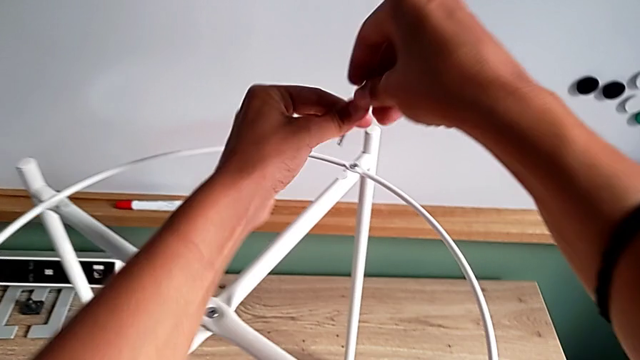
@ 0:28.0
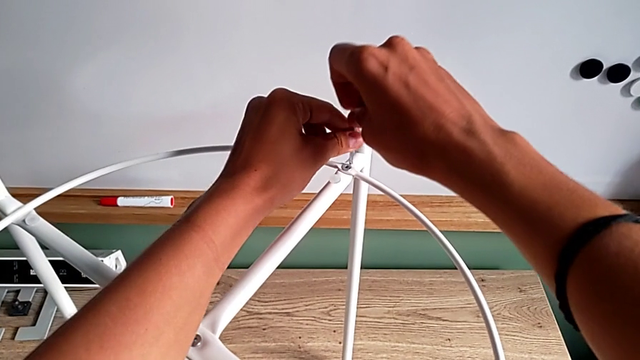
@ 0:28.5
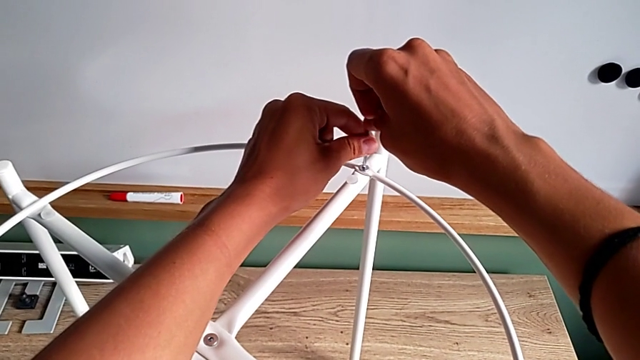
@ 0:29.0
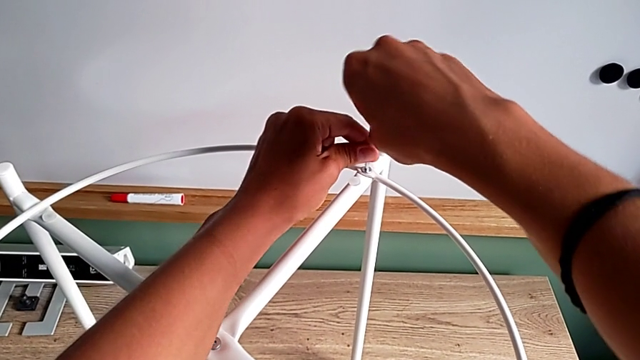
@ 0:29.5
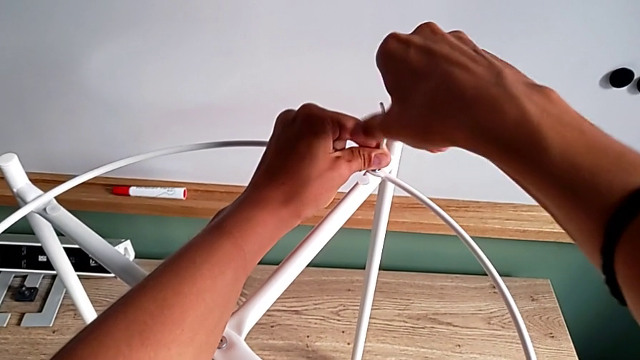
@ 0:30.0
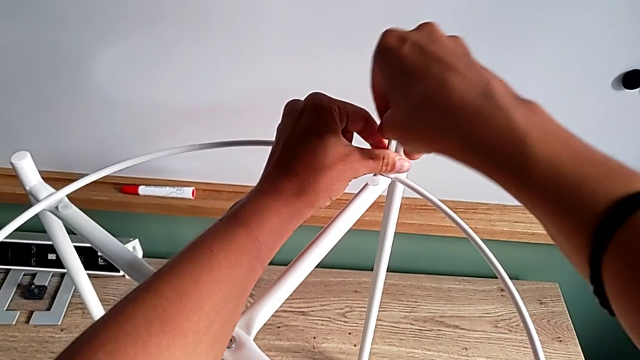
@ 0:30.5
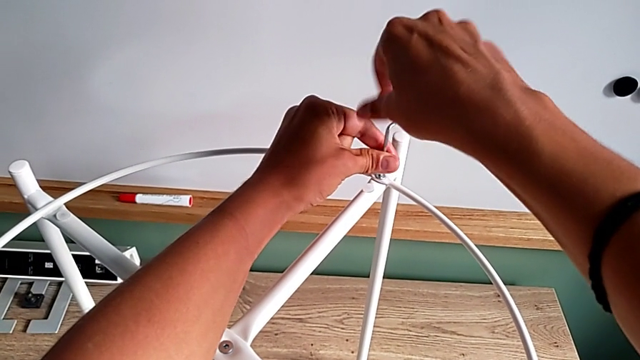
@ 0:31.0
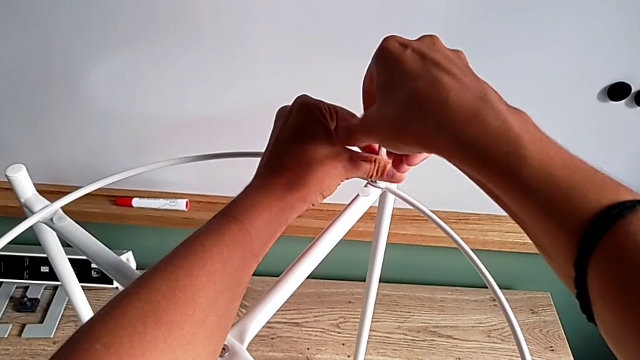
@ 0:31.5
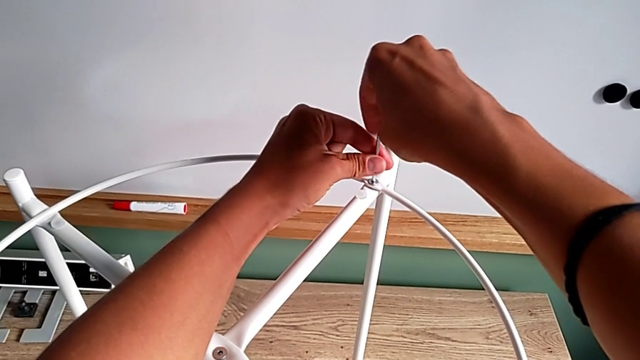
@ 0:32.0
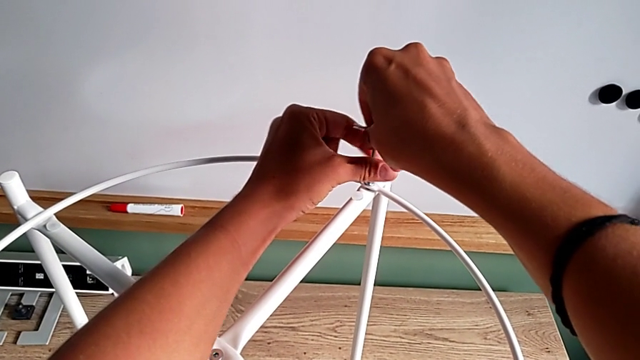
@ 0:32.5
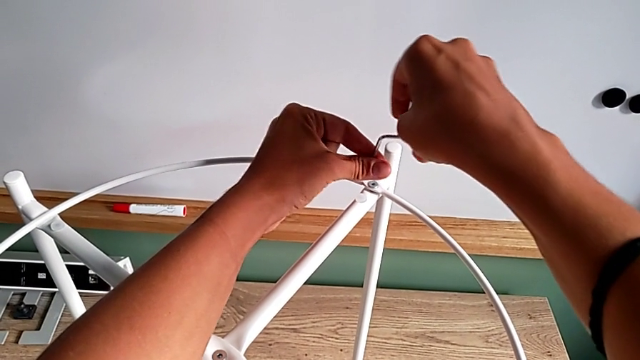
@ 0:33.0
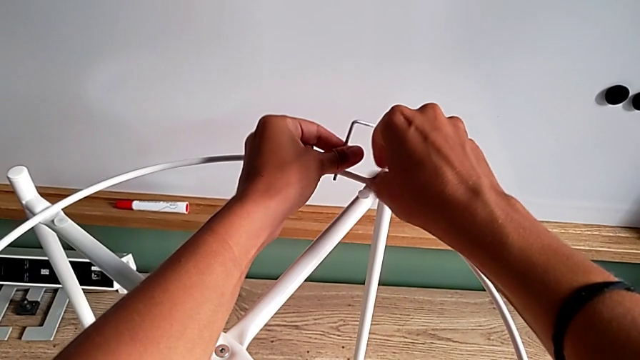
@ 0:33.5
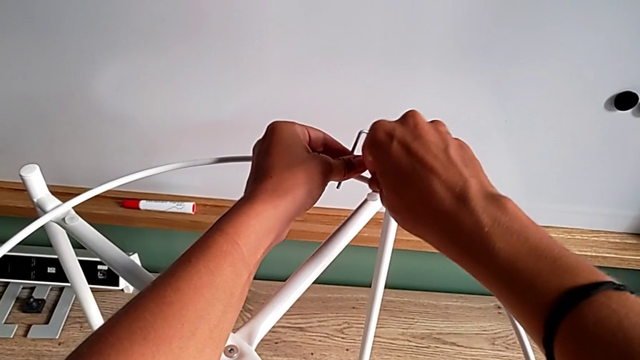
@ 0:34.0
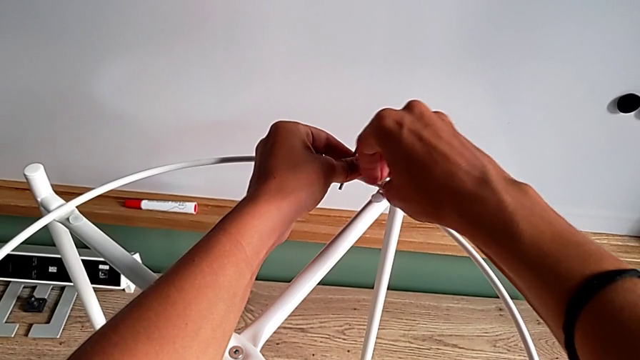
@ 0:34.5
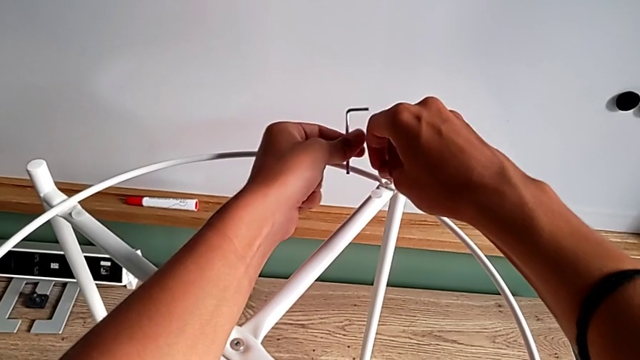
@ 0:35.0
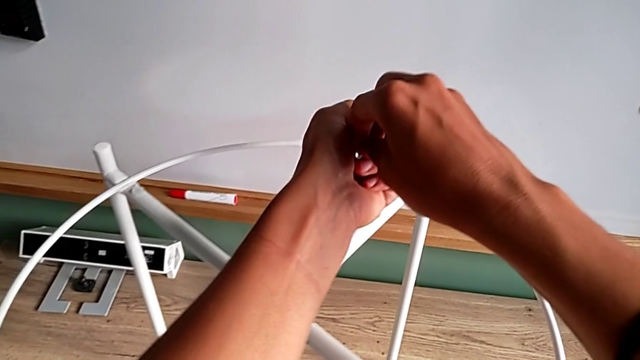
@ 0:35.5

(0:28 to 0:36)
The camera wearer unscrews the second hex socket head of the circle. They insert the Allen wrench, unscrew the hex socket head, withdraw the Allen wrench, unscrew the hex socket head, disassemble it and place it.

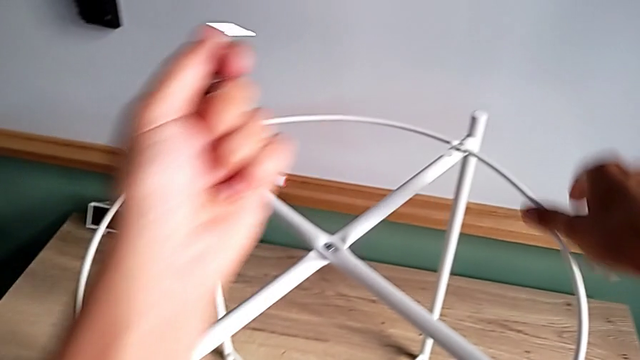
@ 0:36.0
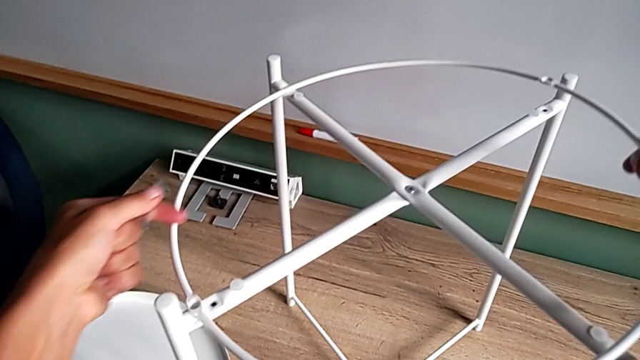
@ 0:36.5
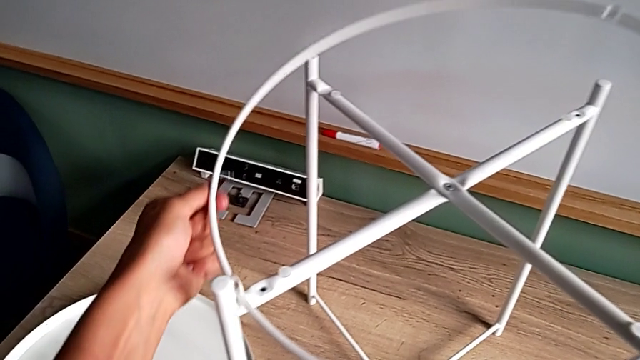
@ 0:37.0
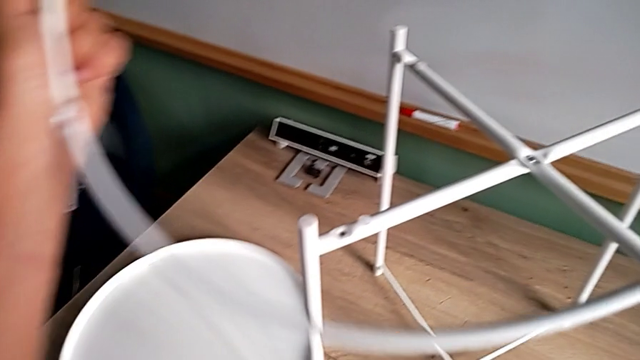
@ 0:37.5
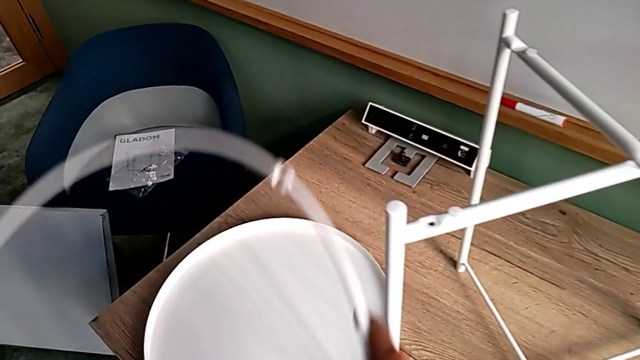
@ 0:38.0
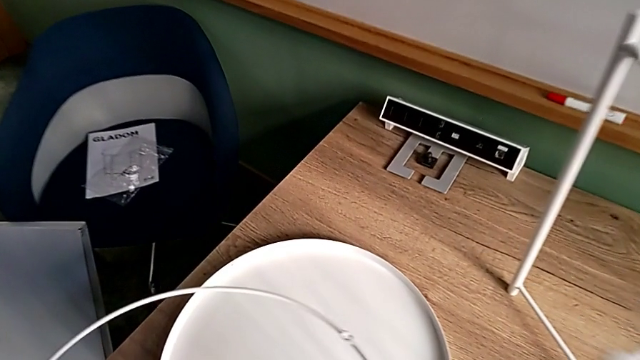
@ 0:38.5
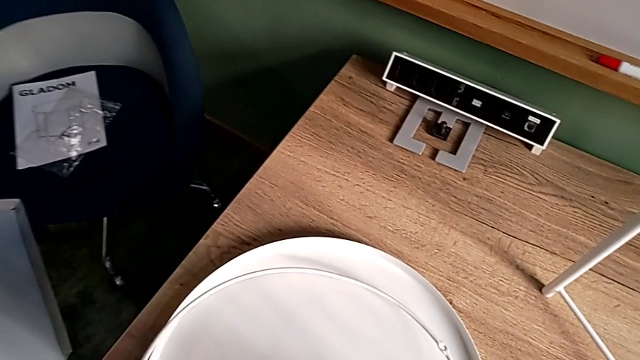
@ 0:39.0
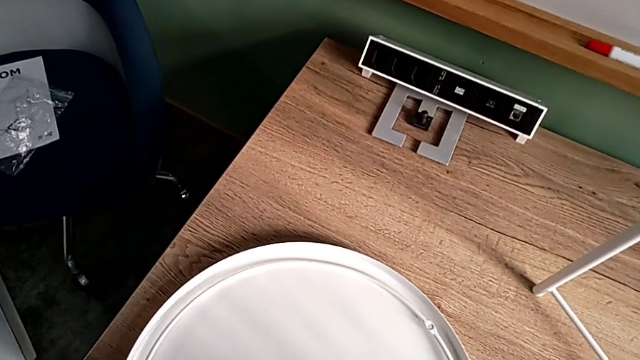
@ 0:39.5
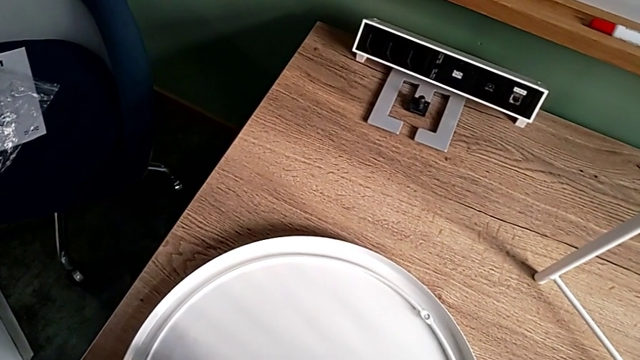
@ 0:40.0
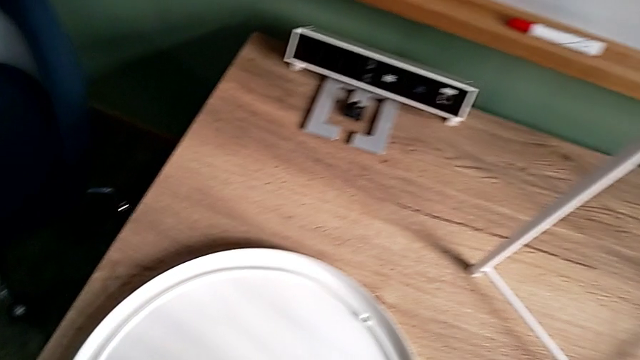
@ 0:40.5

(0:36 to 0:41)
The camera wearer removes the circular object. They disassemble the circle, place it and place the hex socket head.

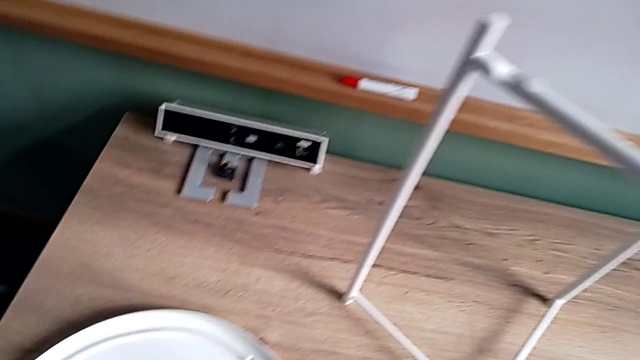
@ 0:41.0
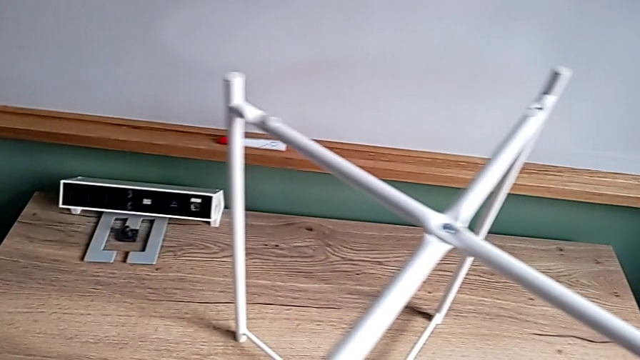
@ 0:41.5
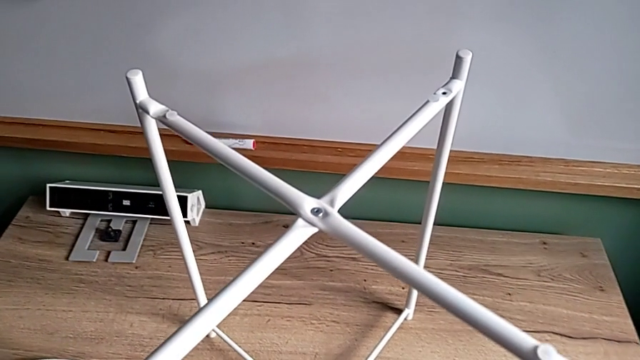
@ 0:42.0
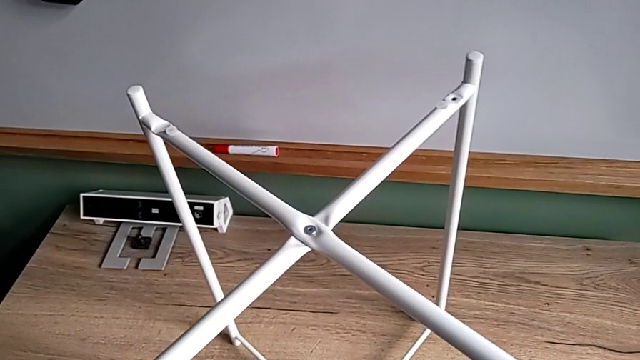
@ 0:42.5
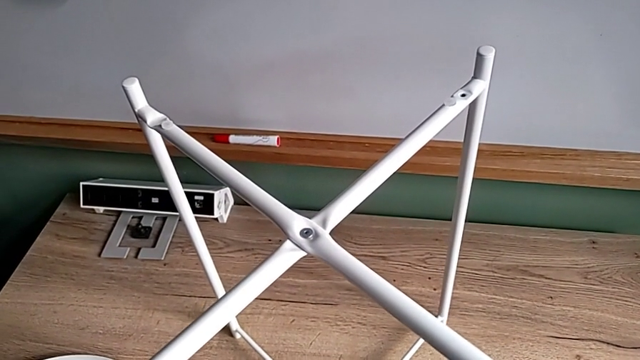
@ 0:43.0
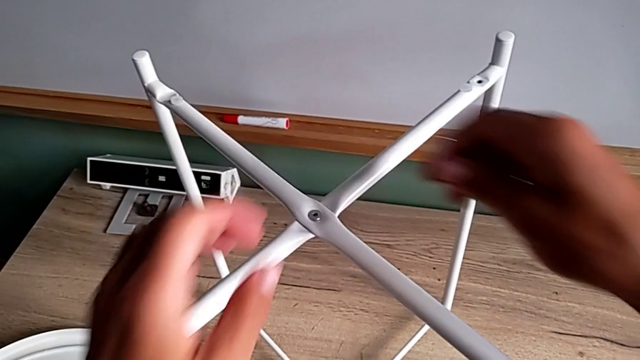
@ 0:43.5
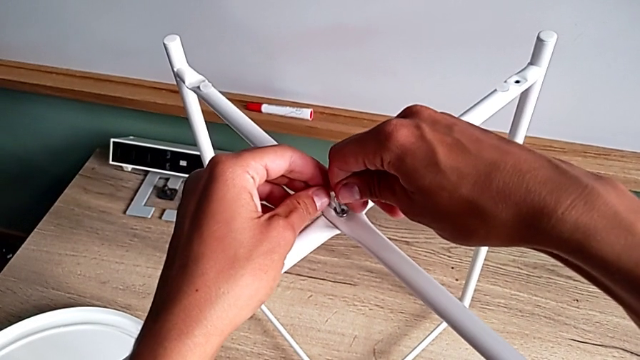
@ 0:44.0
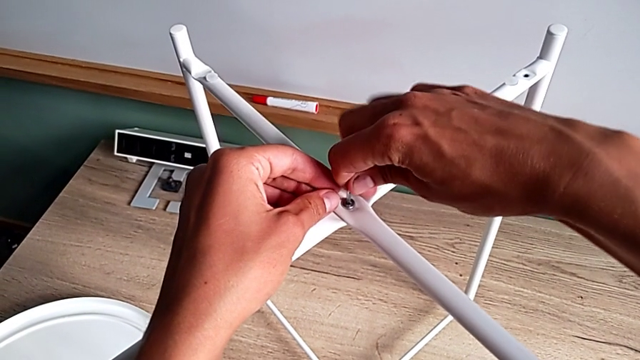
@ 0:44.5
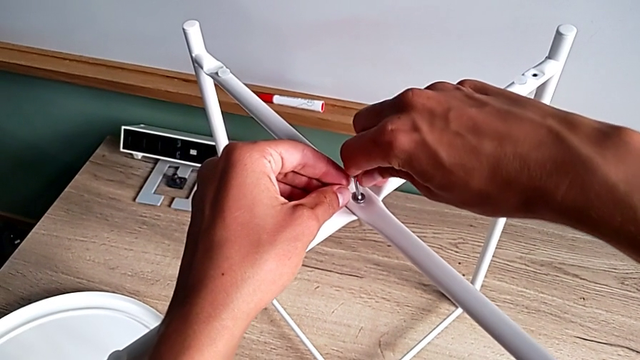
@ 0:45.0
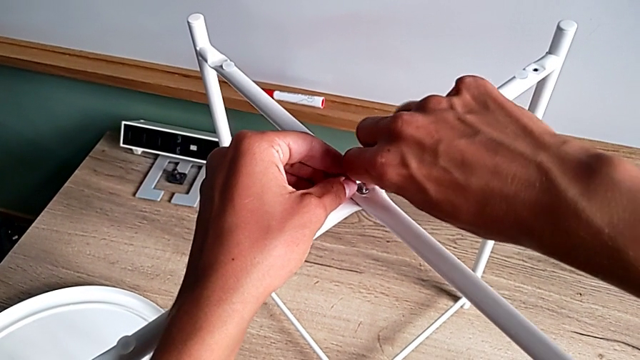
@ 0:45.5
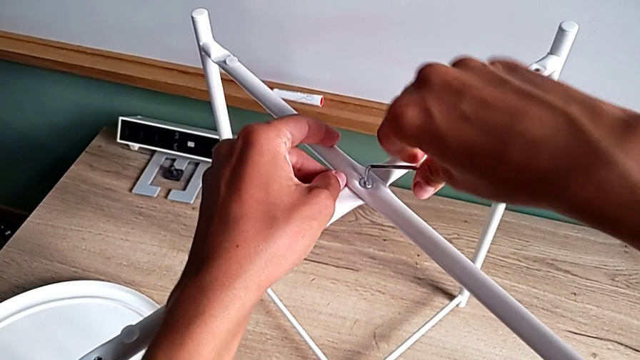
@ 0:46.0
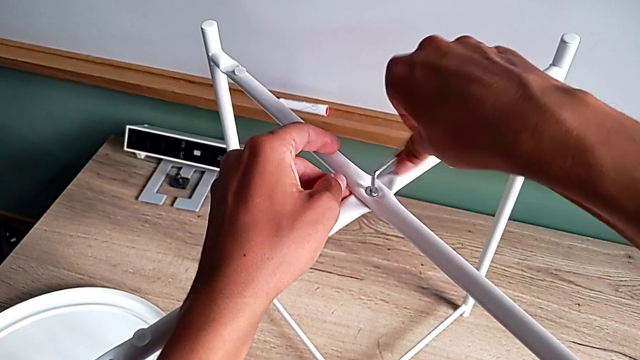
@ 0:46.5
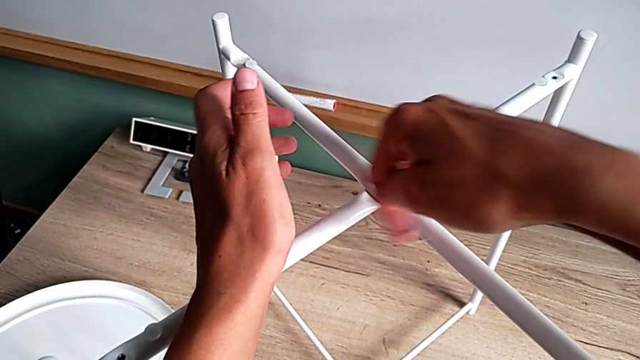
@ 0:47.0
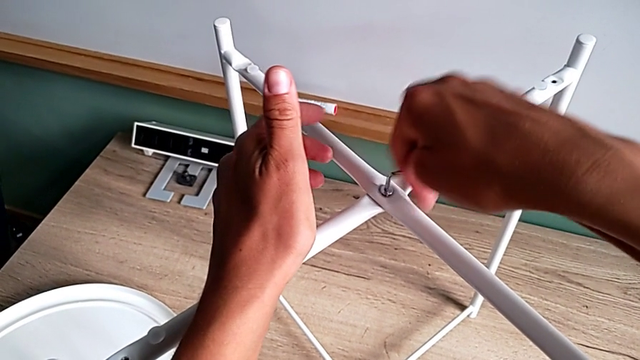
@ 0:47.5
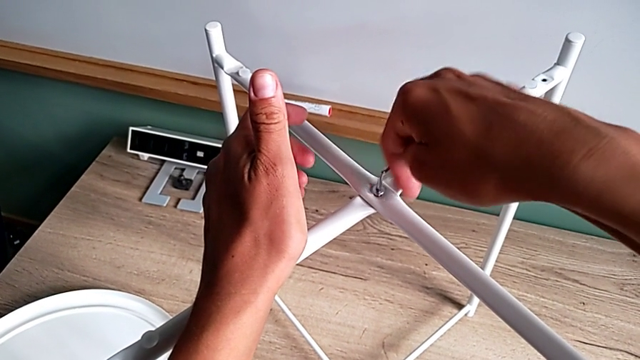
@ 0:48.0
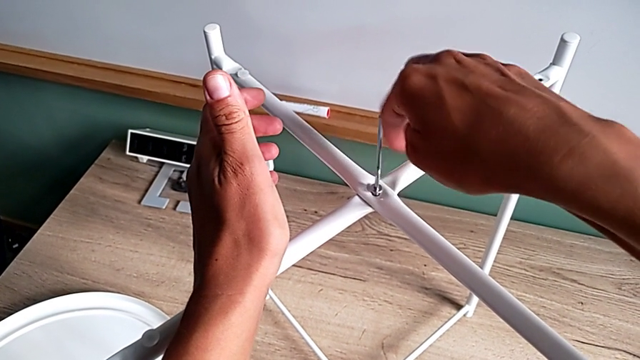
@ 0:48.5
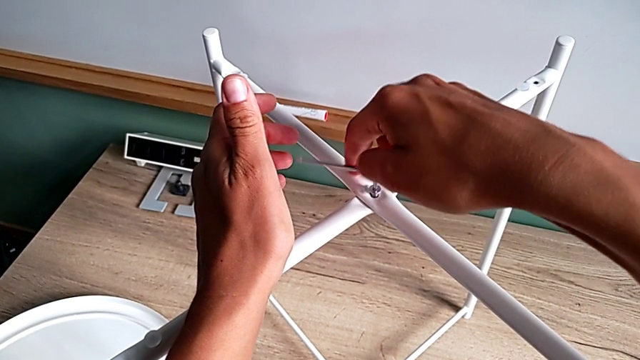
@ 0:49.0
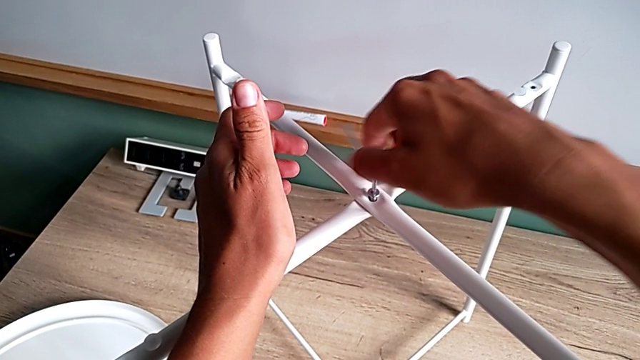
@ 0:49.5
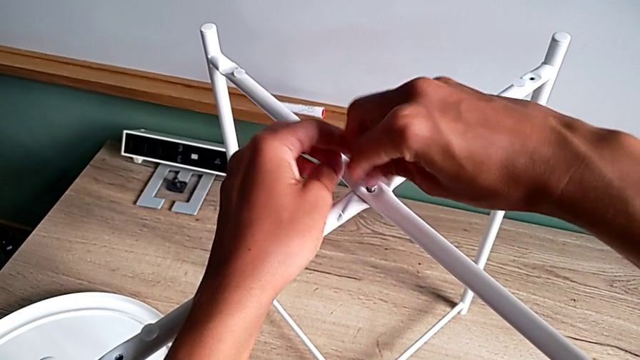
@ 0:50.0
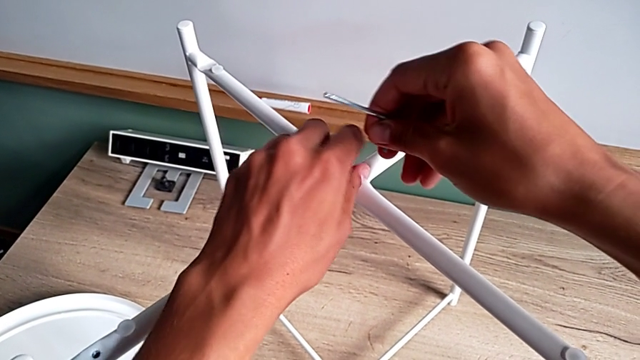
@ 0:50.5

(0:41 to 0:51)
The camera wearer is unscrewing the top hex socket head of the legs. They approach the tray table, insert the Allen wrench, unscrew the hex socket head and withdraw the Allen wrench.
